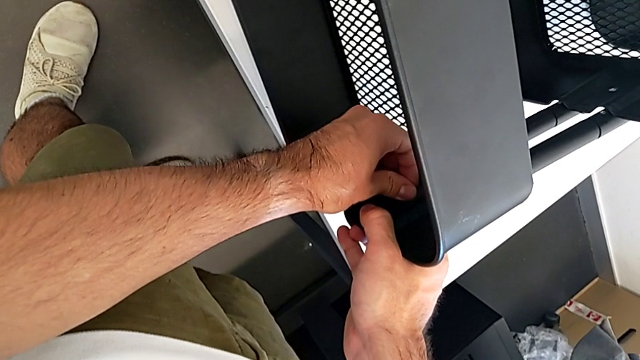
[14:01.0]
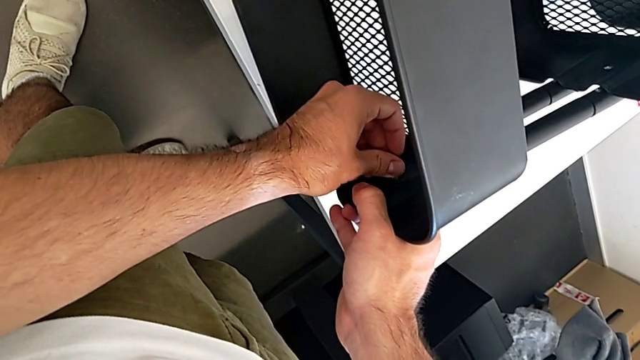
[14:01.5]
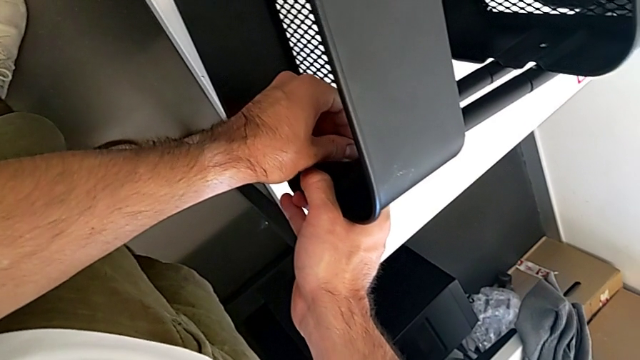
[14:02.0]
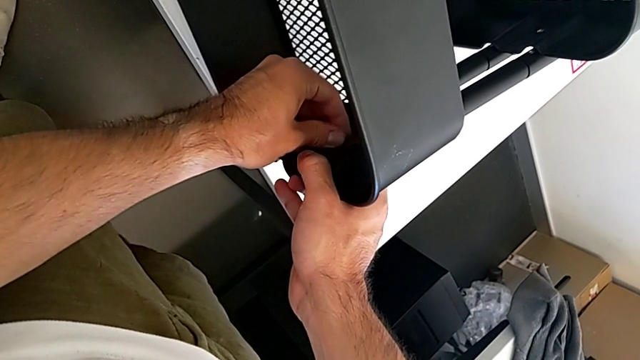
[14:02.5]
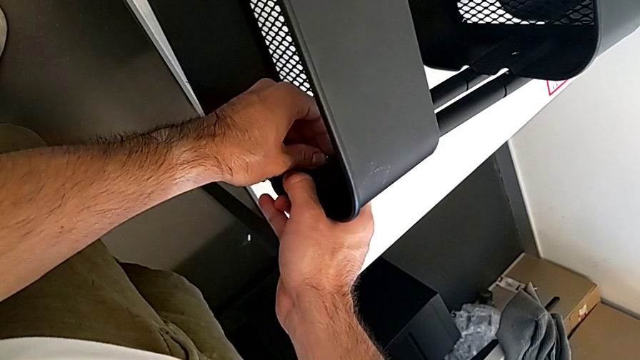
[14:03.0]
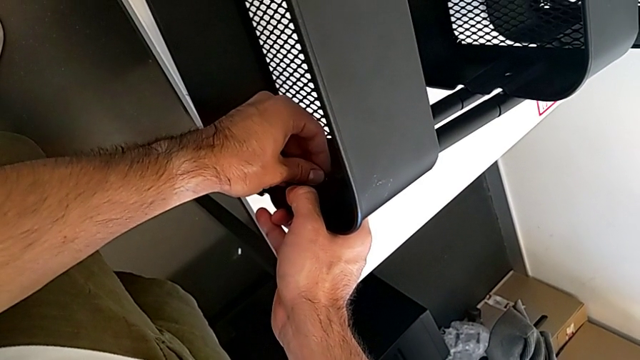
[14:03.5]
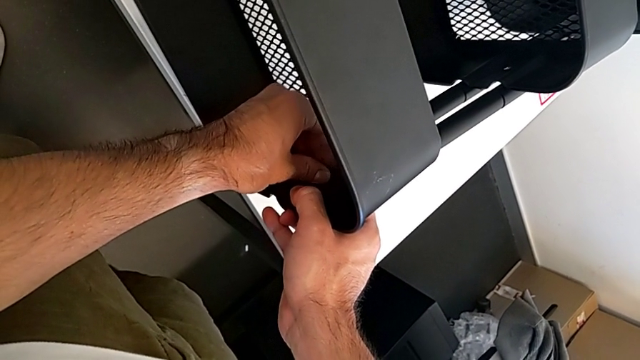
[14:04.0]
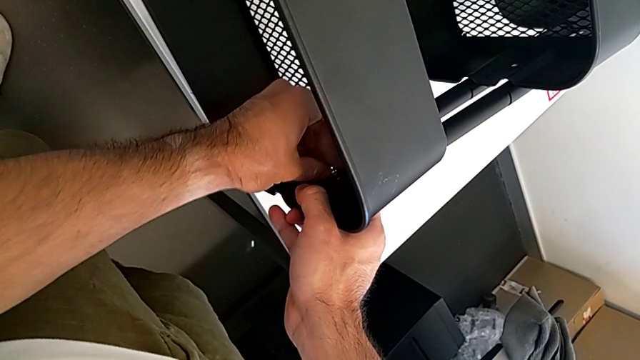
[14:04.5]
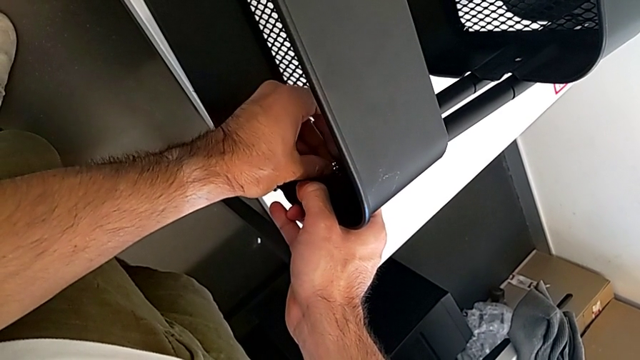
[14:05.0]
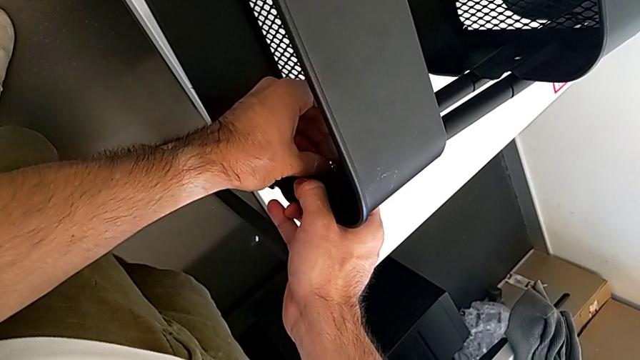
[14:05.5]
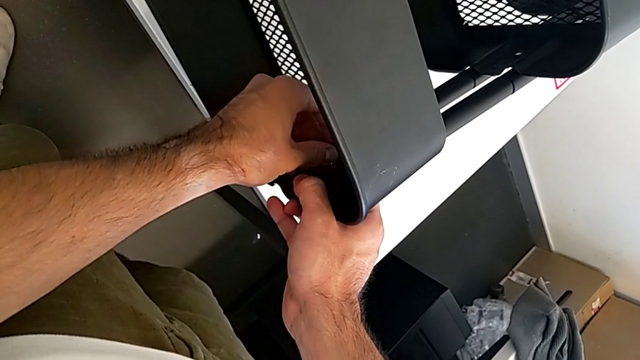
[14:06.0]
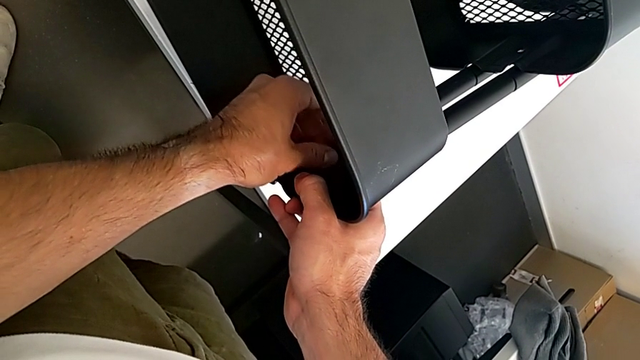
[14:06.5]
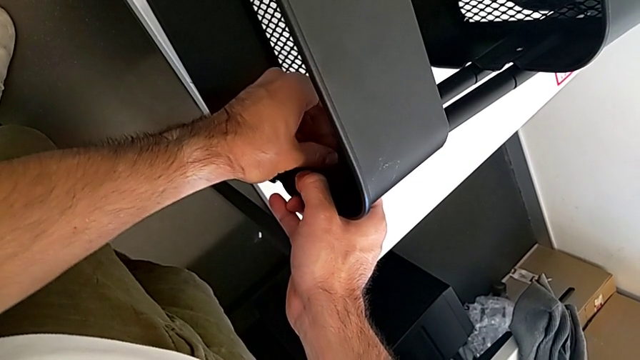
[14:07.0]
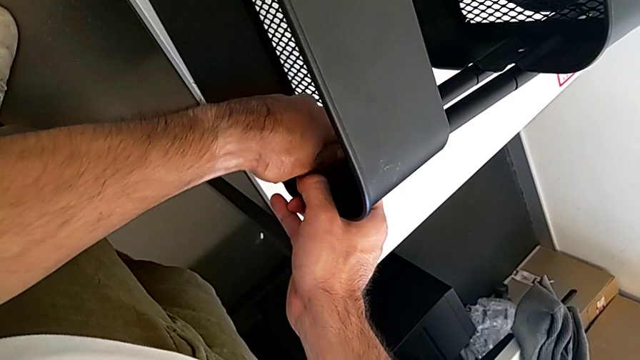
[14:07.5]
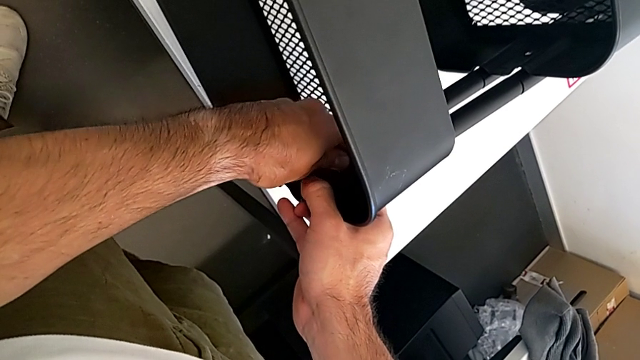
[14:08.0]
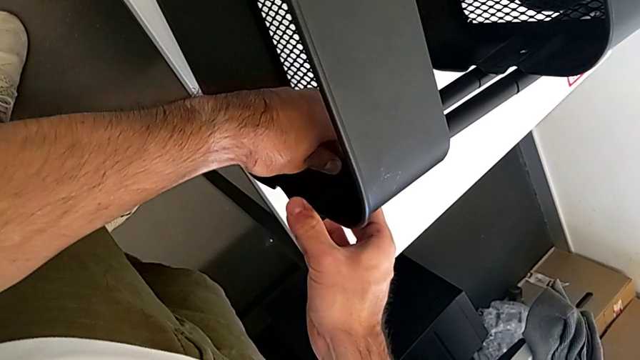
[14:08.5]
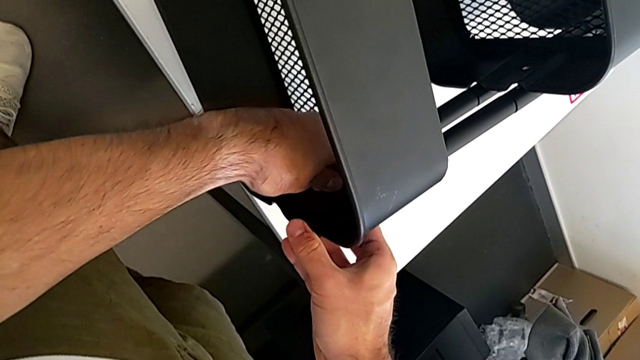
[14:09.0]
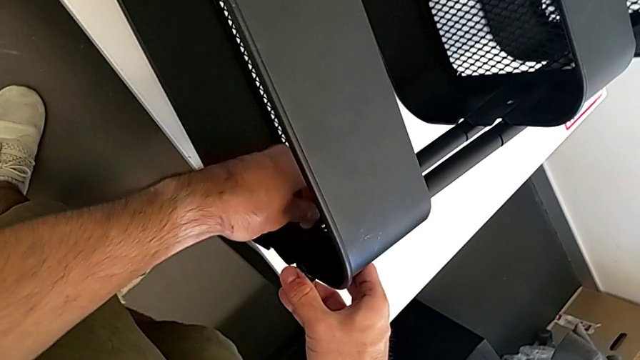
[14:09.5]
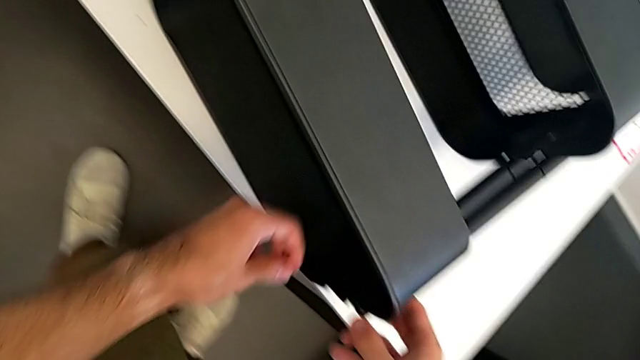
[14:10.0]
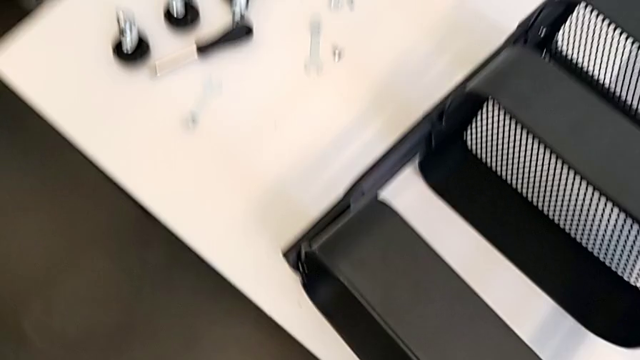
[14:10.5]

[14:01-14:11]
The camera wearer is screwing the top grid tray. They screw the hexagon cap nut.

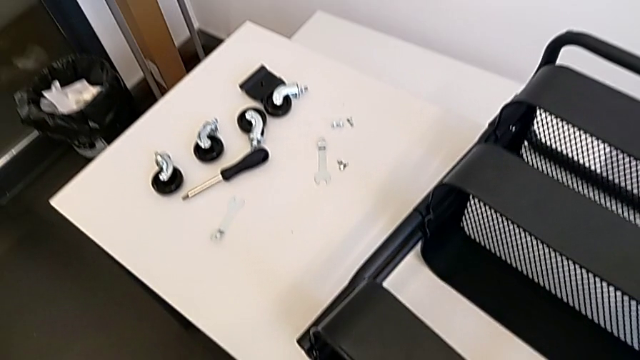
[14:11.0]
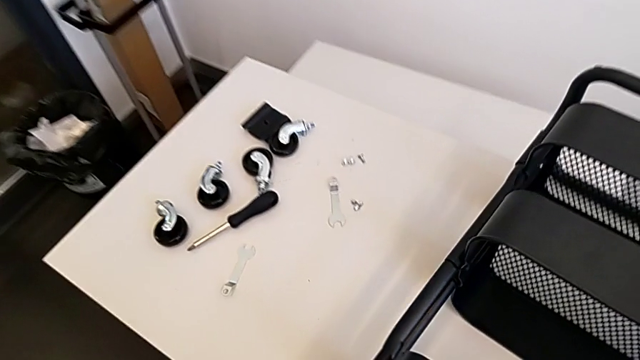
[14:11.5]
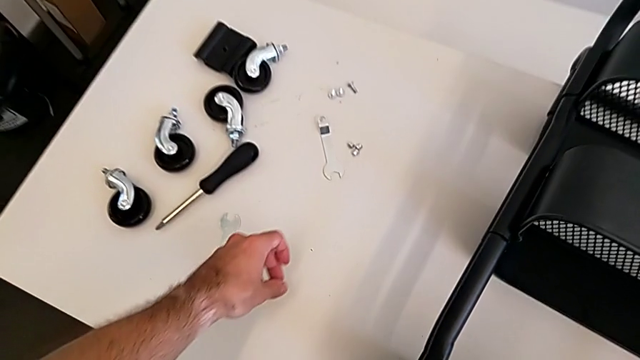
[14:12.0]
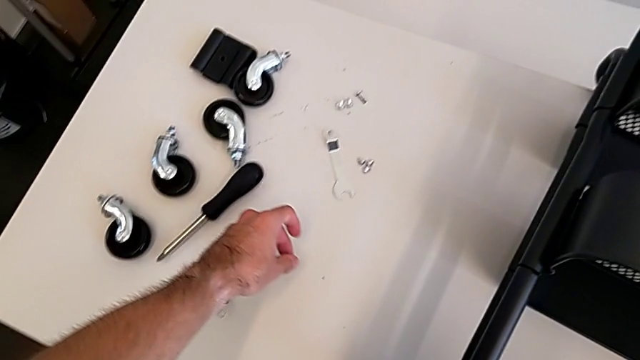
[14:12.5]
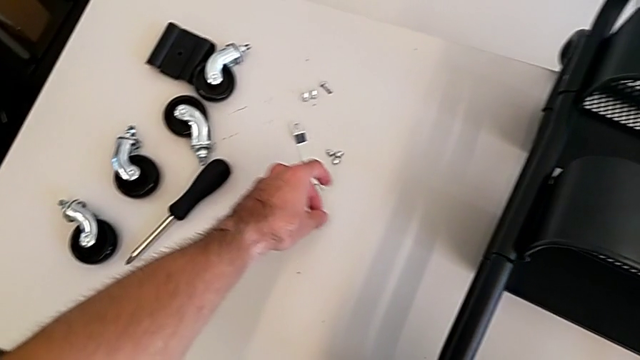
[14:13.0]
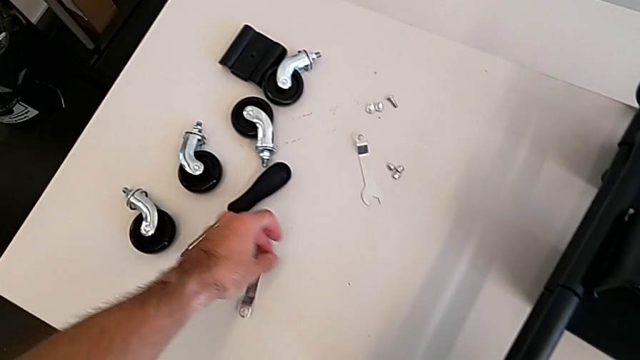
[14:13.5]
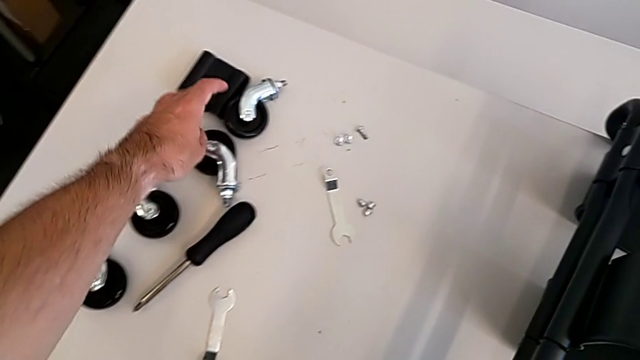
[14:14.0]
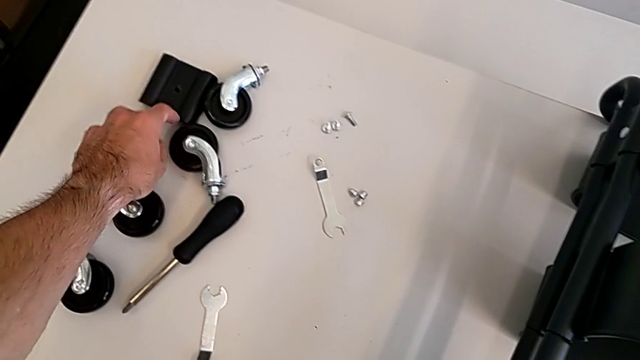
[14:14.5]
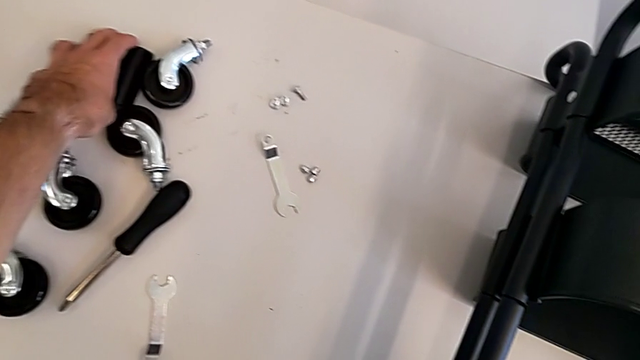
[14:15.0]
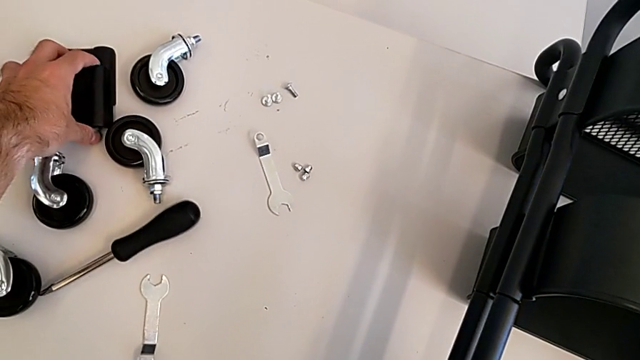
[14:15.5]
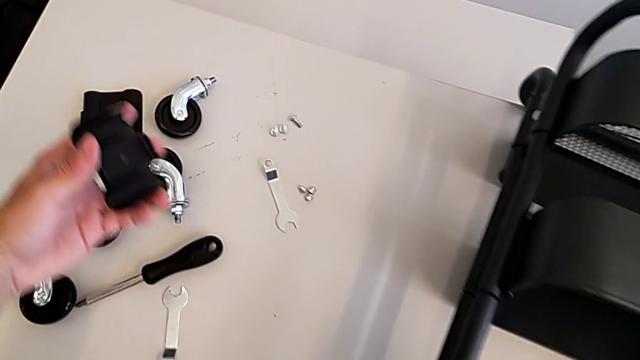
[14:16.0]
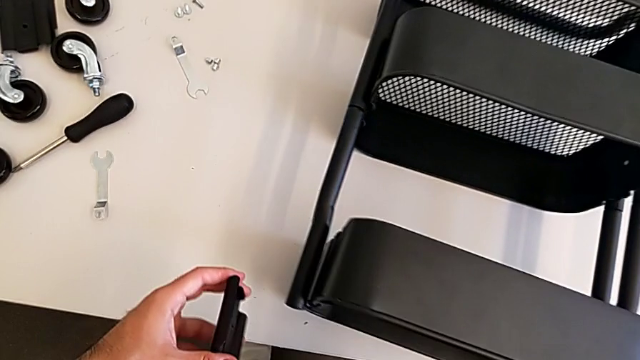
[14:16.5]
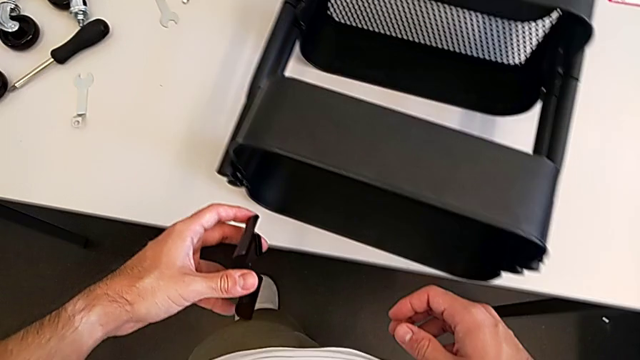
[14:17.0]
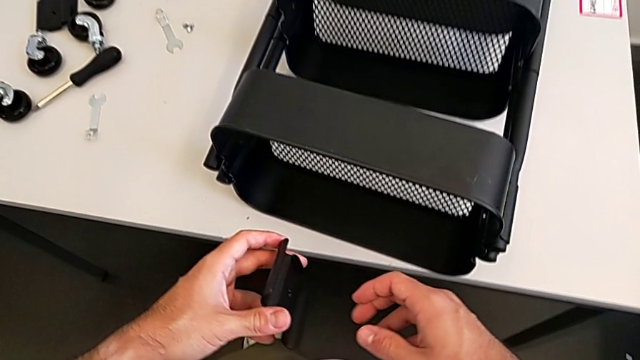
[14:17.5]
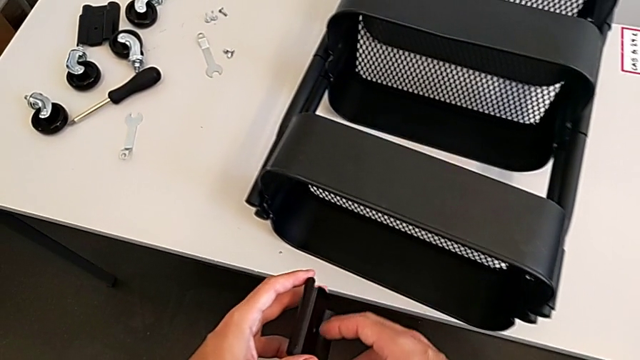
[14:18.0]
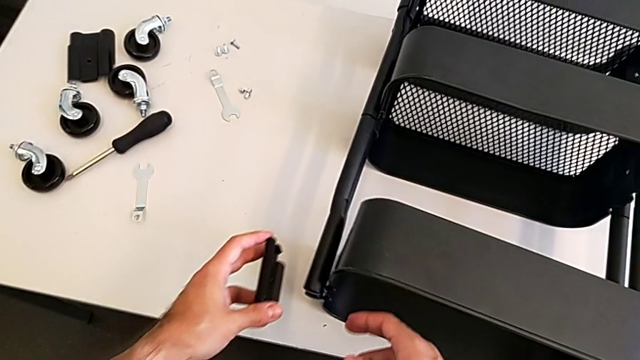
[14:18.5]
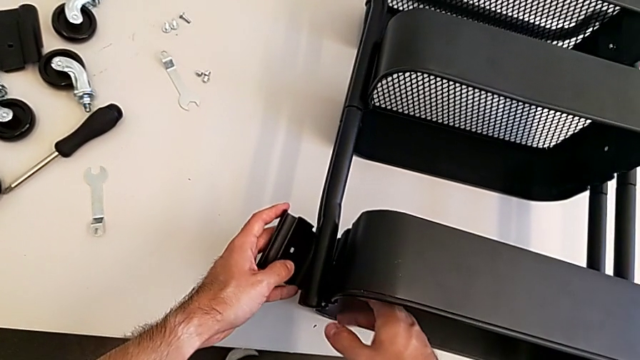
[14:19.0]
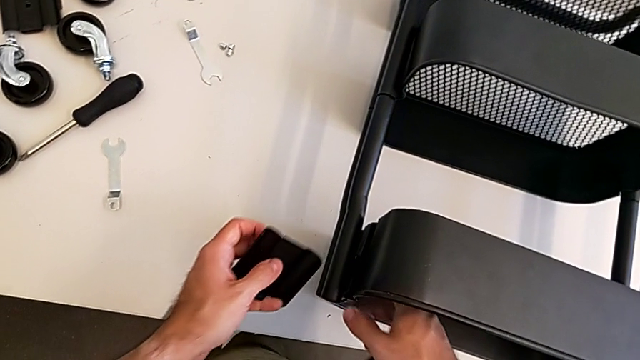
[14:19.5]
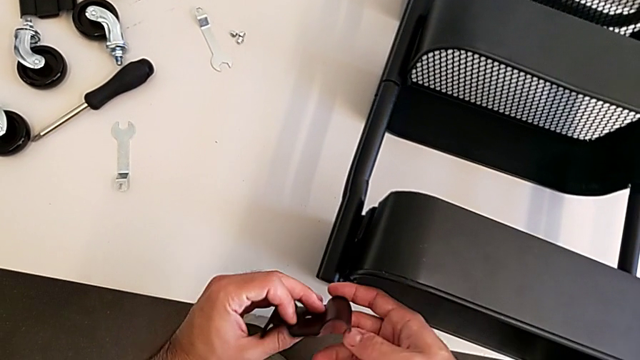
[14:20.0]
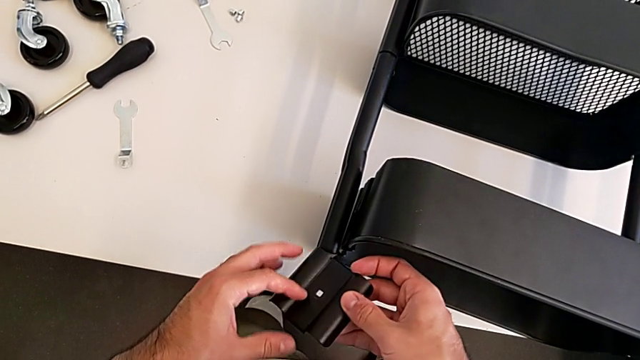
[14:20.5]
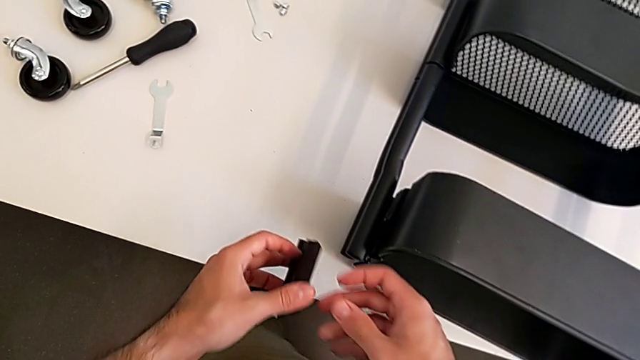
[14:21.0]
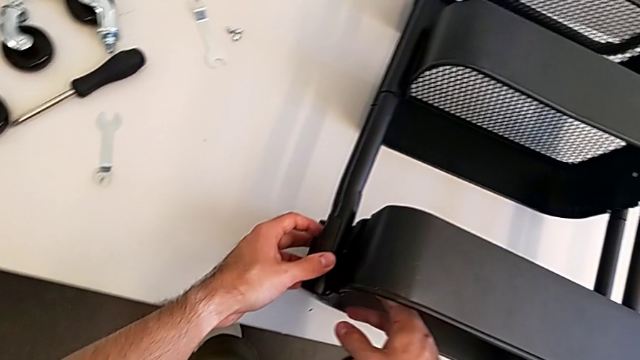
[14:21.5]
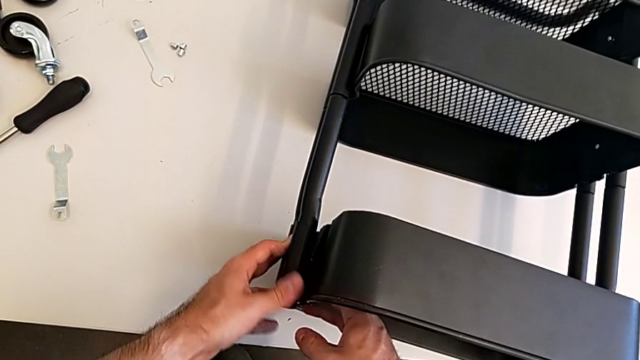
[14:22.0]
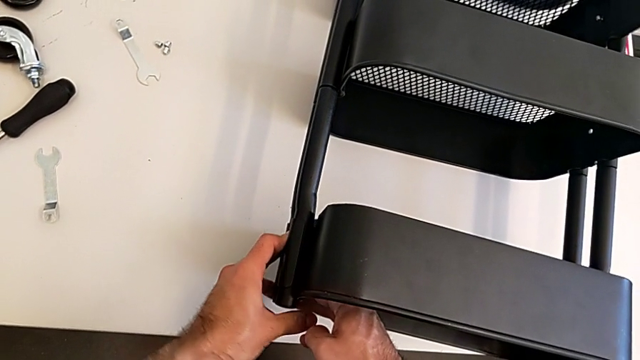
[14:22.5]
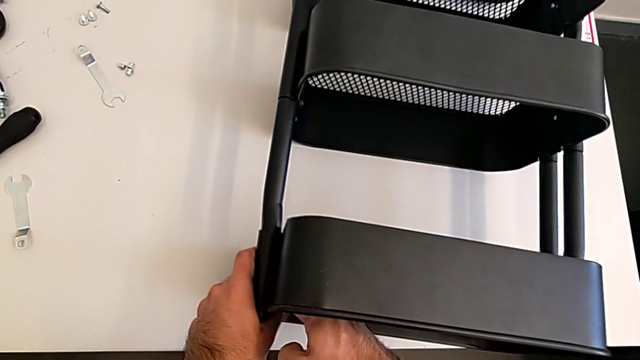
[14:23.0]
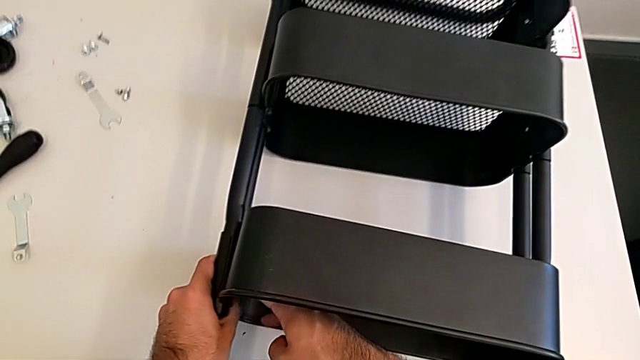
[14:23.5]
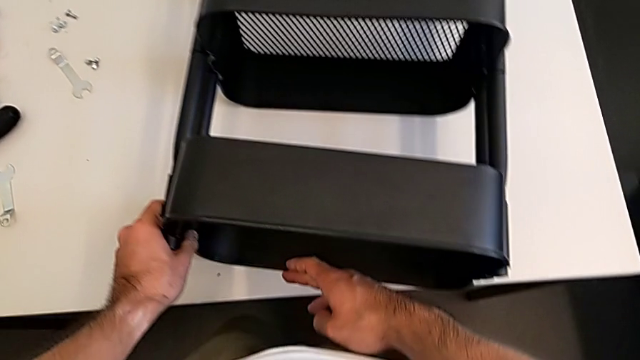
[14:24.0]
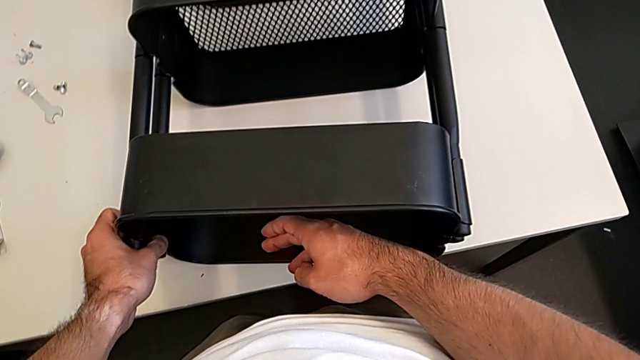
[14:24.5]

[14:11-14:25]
The camera wearer is screwing the top grid tray. They grab the bracket and align the top bracket.
